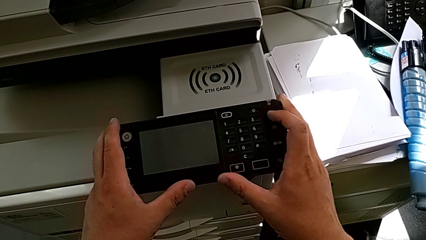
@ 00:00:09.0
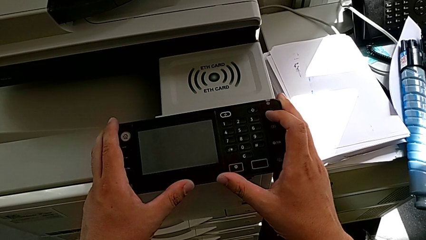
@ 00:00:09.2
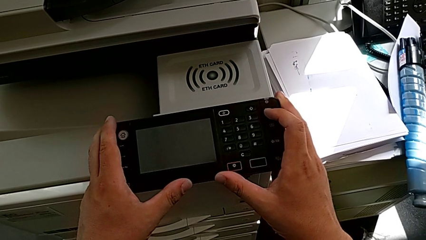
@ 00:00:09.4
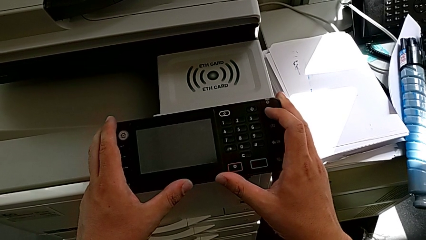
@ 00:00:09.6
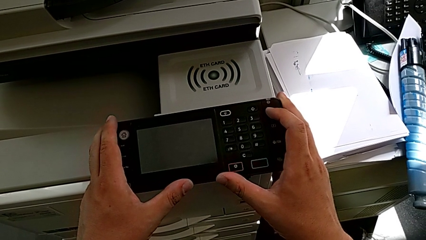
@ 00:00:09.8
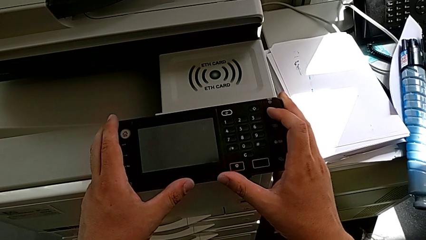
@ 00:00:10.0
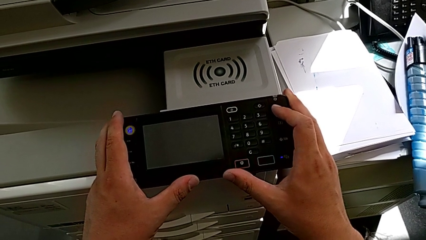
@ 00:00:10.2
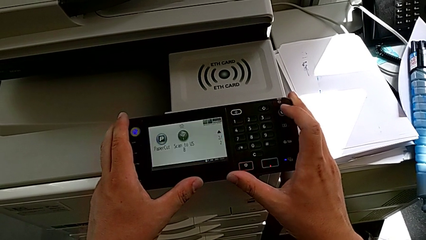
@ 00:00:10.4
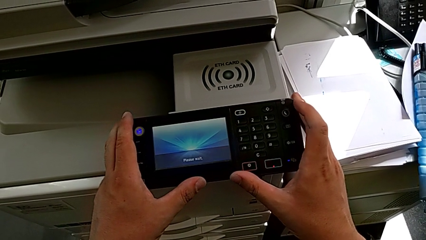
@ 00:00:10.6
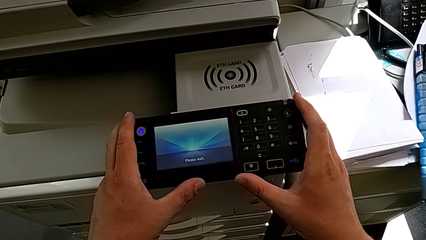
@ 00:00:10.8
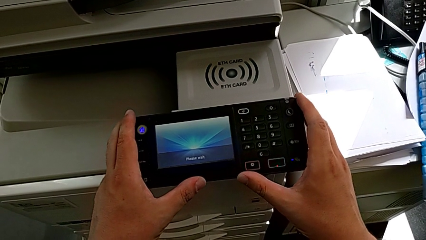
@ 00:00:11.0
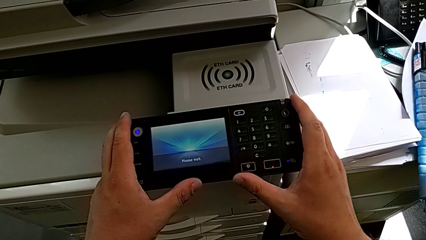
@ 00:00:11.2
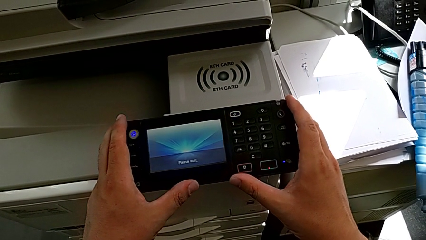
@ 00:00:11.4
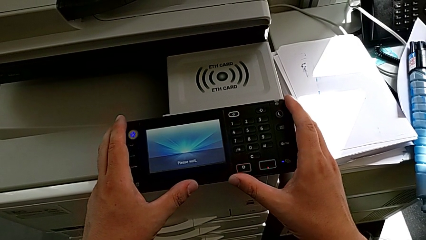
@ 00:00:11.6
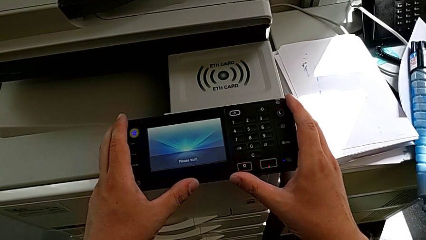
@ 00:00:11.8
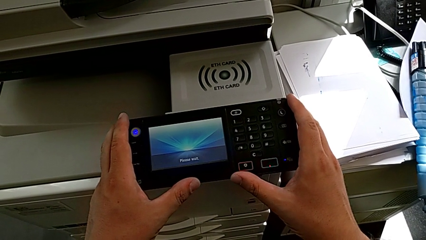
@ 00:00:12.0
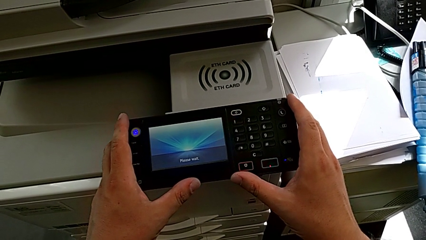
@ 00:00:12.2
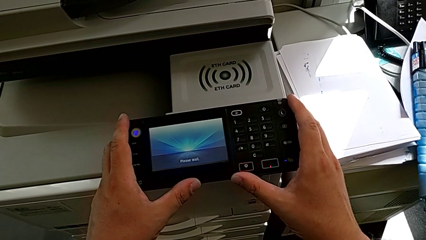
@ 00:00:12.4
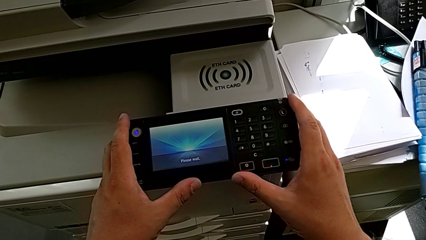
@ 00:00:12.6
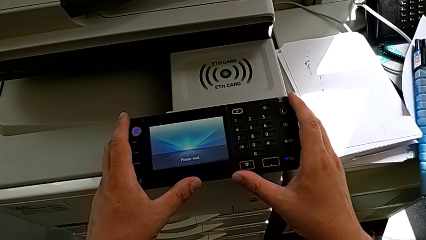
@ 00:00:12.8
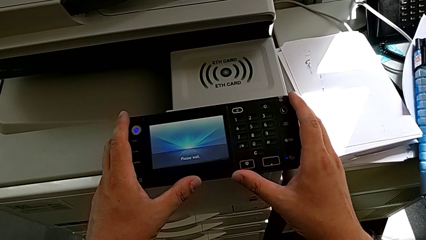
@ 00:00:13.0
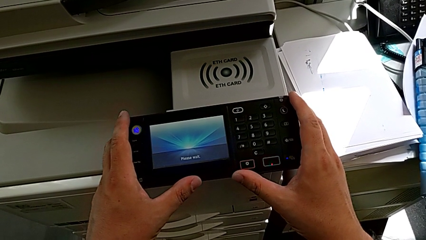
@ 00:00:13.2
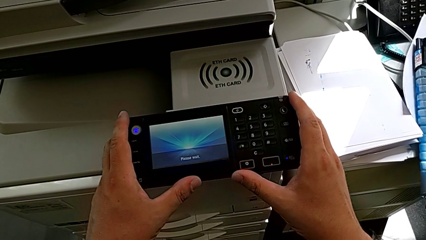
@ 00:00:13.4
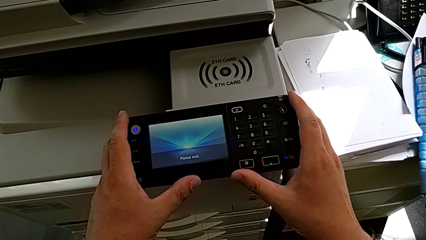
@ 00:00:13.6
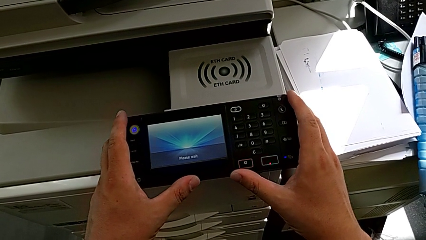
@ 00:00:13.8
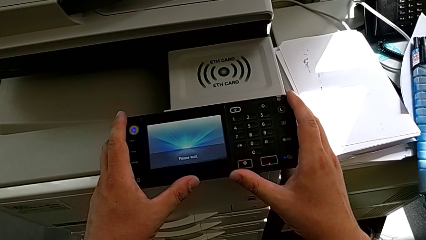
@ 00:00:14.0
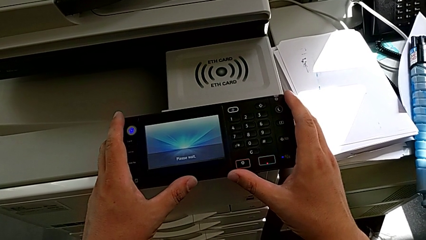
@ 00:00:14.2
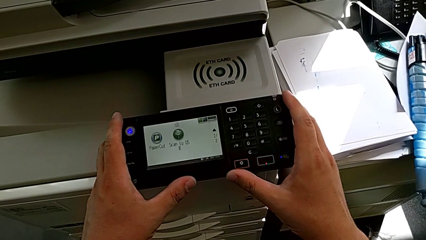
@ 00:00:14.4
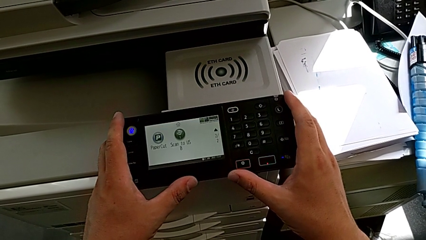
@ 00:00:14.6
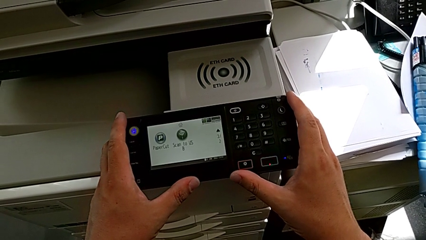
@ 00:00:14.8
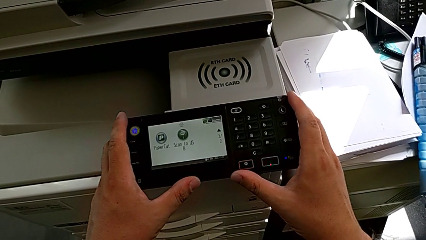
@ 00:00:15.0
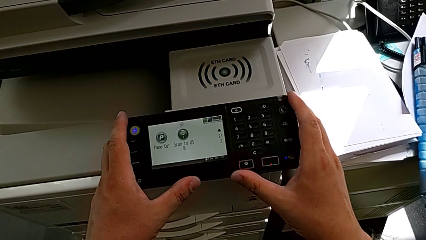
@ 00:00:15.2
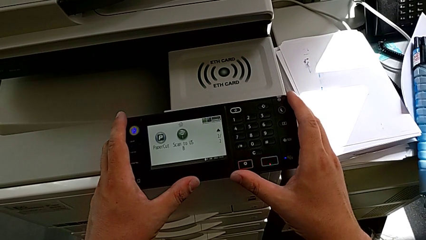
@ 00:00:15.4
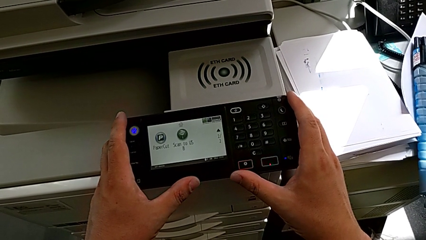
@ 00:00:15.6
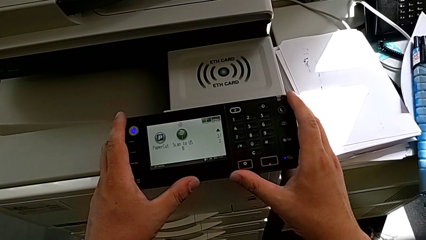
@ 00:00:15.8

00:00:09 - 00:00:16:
The camera wearer turns on the printer. They press the rounded button.

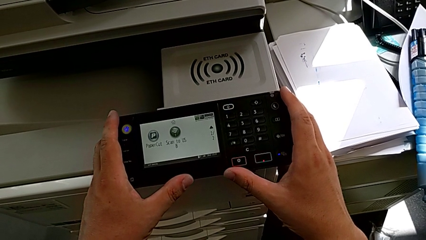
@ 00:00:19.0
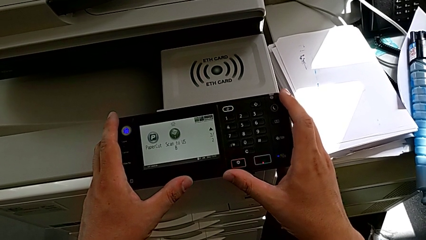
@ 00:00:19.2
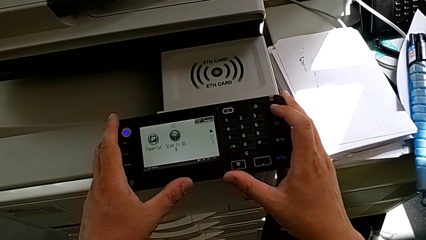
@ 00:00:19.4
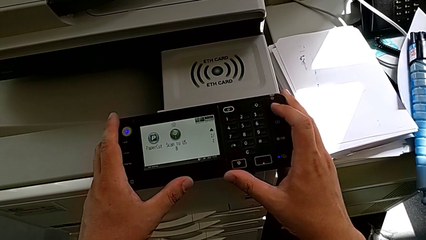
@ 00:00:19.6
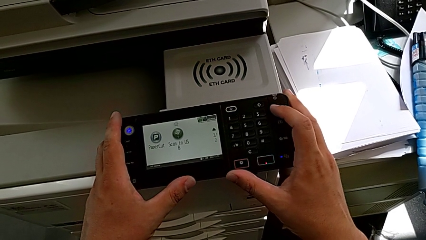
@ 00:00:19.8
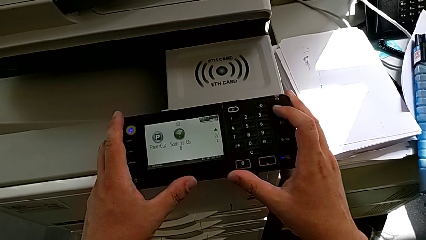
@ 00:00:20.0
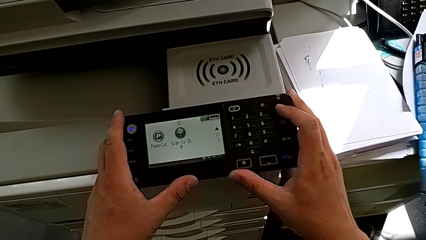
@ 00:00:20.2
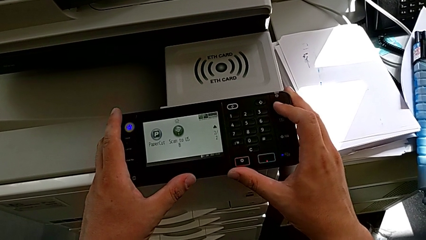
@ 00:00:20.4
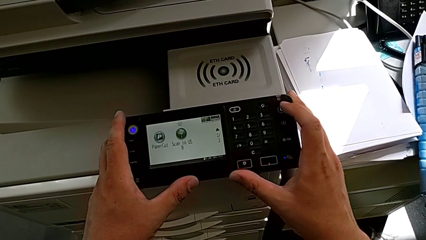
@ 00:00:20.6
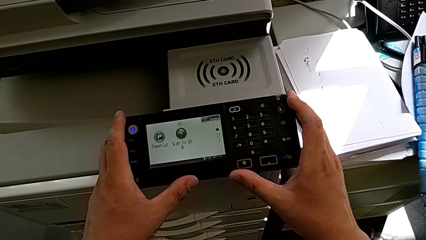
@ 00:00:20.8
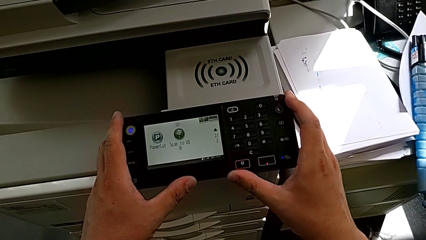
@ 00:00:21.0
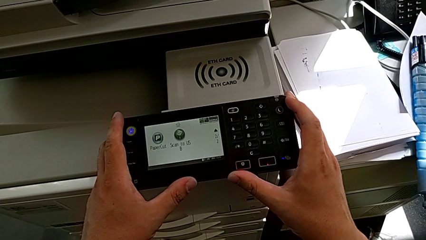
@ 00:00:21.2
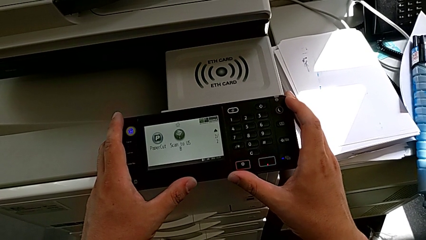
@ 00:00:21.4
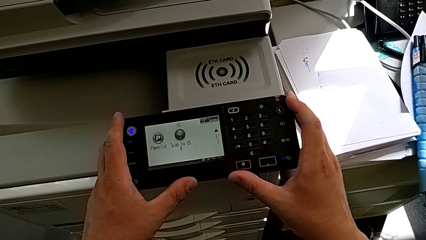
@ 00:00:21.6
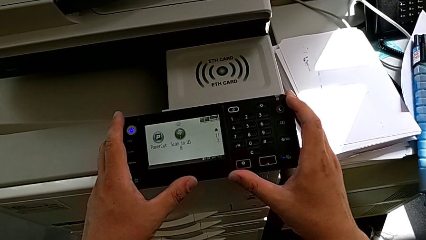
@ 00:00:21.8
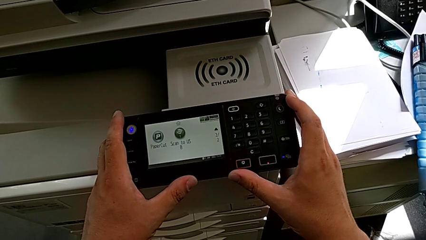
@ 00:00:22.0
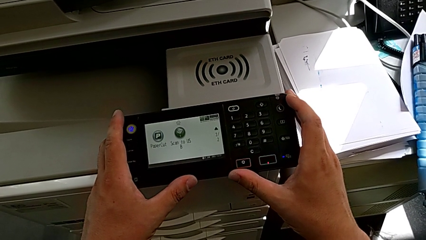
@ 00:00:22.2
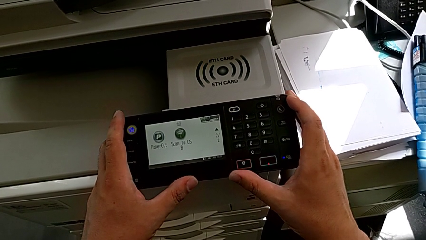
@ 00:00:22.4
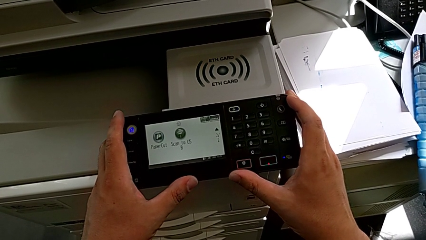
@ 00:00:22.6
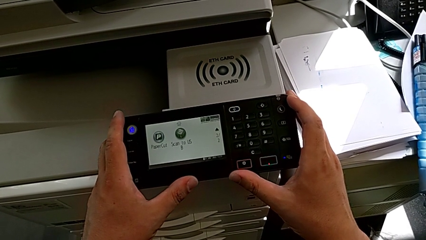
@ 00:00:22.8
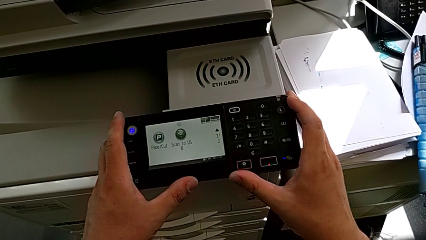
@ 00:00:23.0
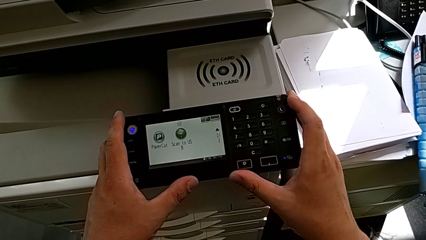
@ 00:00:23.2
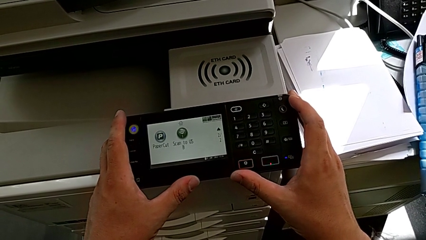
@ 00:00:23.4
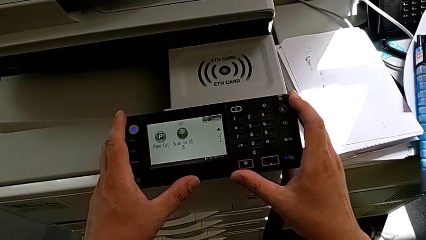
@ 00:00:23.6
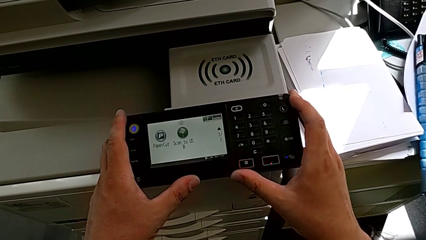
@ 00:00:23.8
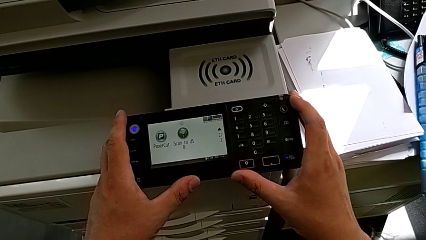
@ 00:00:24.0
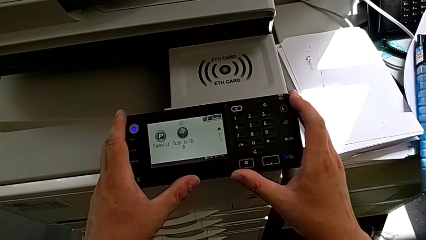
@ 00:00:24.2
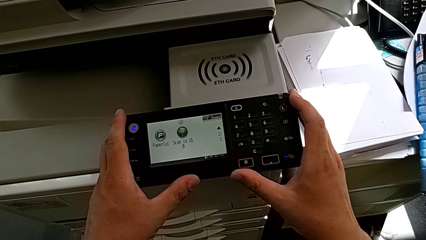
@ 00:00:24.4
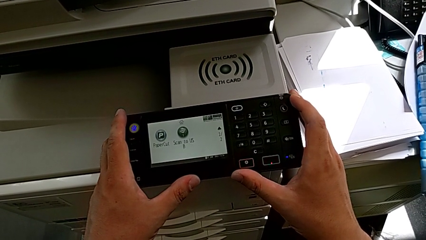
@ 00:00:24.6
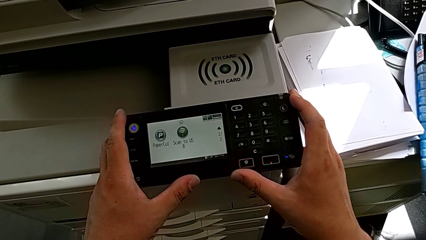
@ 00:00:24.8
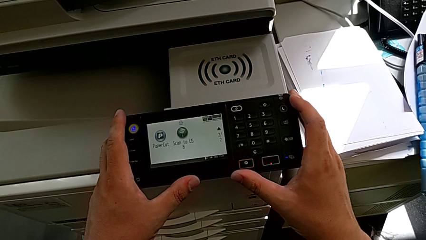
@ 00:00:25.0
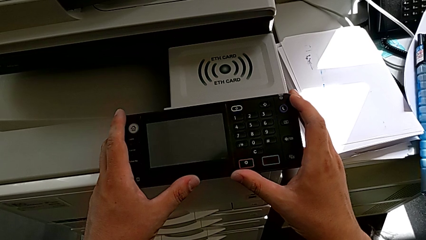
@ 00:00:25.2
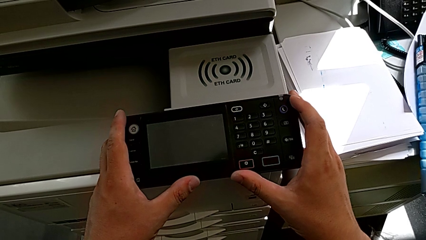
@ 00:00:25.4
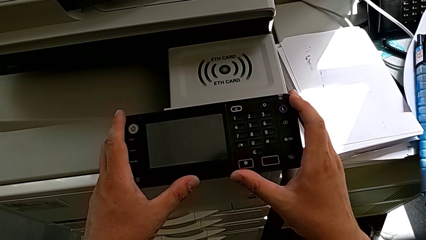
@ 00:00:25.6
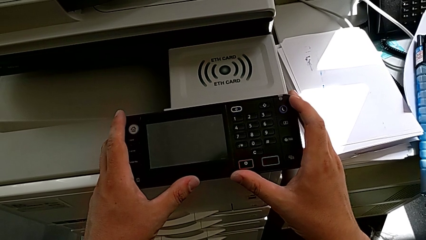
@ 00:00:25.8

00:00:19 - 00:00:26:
The camera wearer turns off the printer. They press the rounded button.

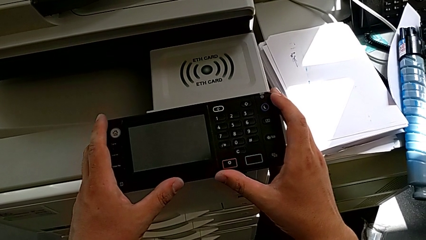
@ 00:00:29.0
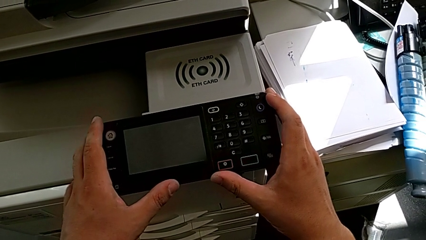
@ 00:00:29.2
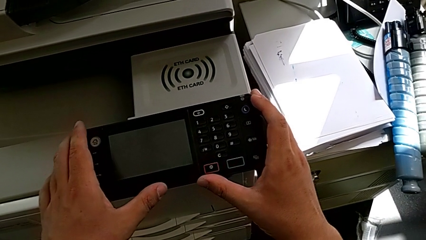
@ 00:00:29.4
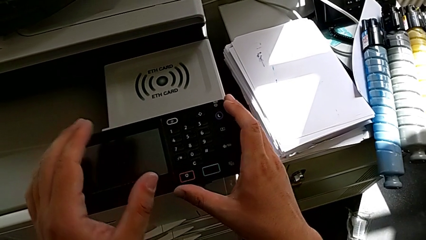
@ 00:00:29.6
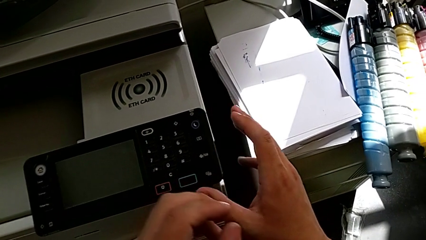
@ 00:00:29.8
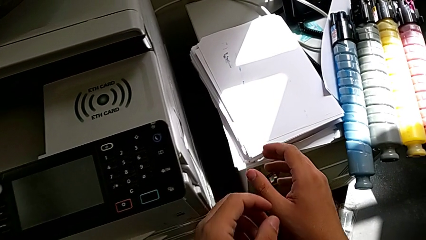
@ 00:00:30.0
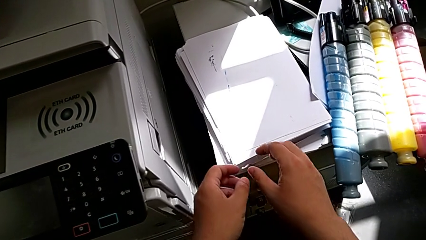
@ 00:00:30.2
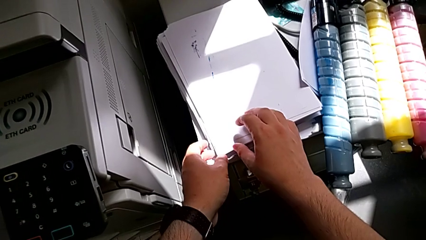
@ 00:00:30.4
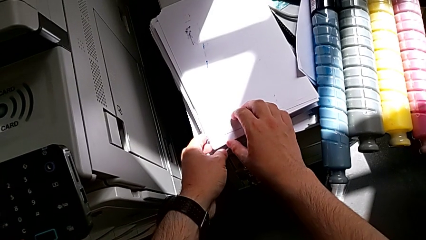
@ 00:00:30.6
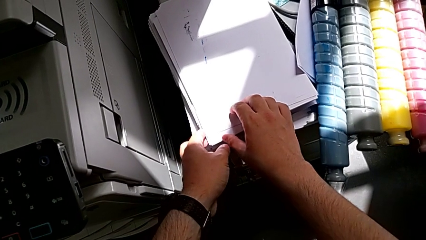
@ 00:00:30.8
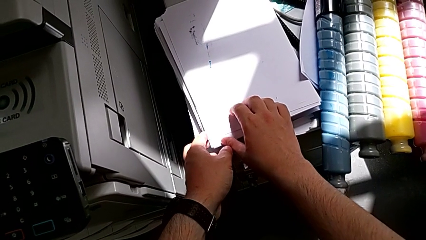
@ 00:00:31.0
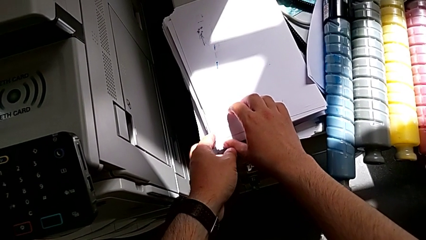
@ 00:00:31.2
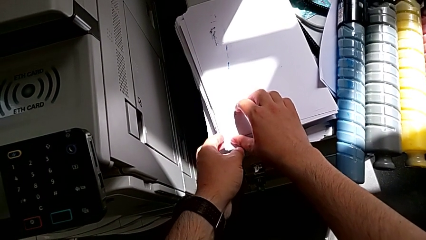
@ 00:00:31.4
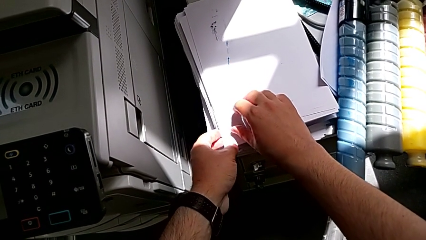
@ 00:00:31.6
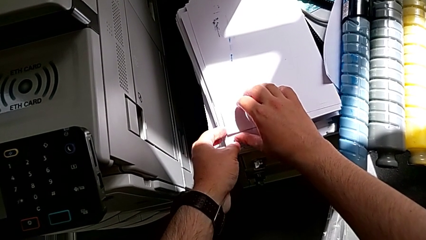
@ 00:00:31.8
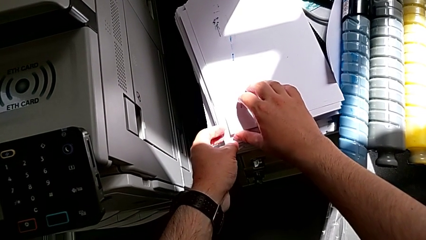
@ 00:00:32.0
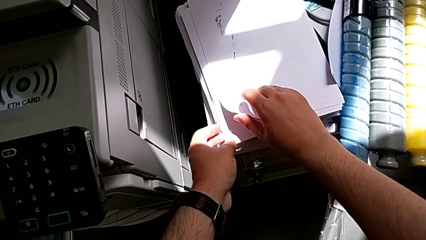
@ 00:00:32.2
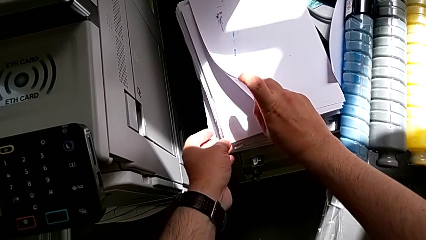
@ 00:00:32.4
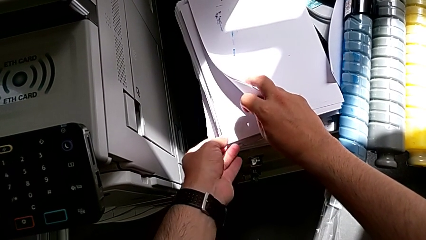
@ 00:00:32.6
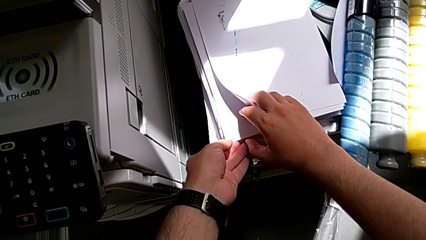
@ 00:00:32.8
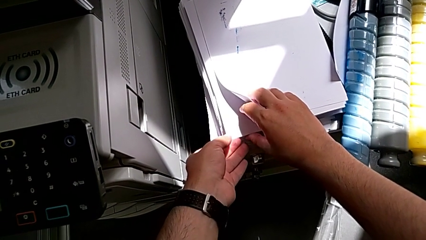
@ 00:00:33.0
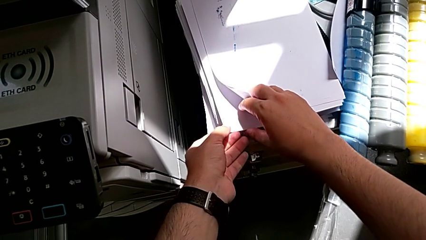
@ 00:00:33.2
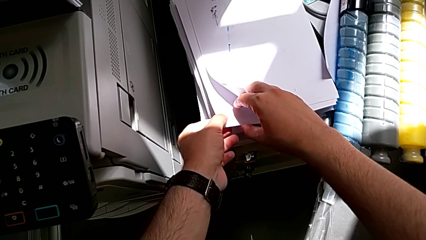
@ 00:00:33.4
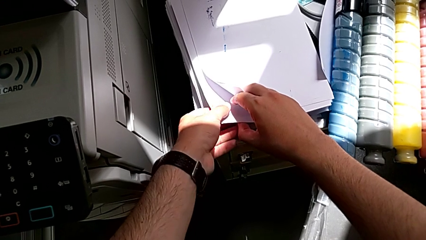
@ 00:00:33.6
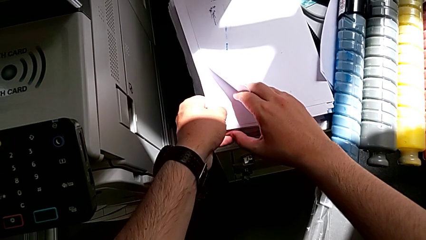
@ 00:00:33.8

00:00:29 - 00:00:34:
The camera wearer is loading paper stack in the printer. They approach the paper stack, grab it and pull it.
